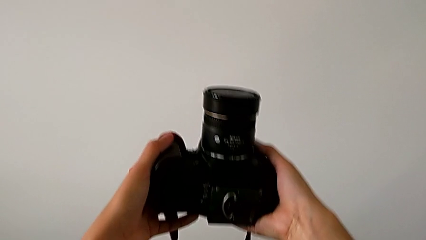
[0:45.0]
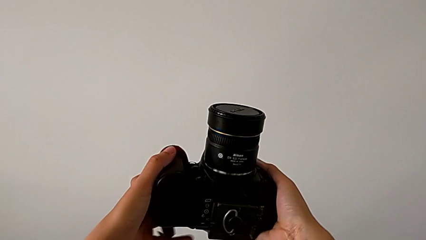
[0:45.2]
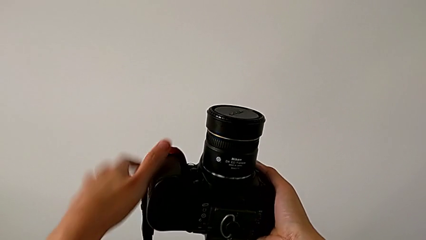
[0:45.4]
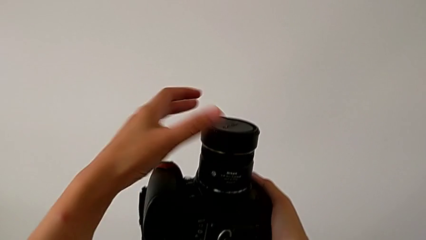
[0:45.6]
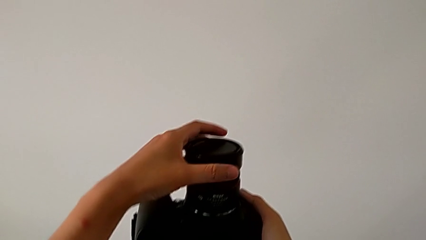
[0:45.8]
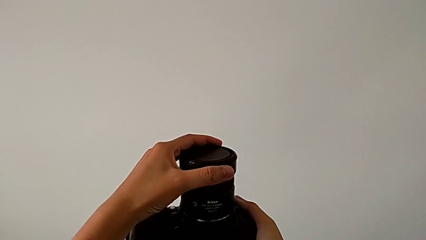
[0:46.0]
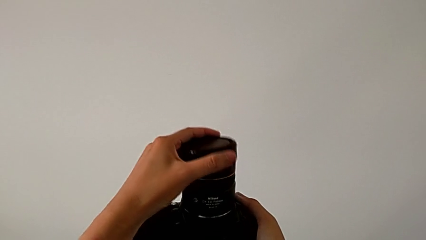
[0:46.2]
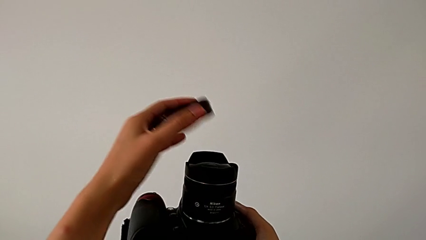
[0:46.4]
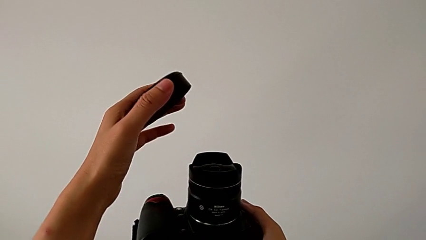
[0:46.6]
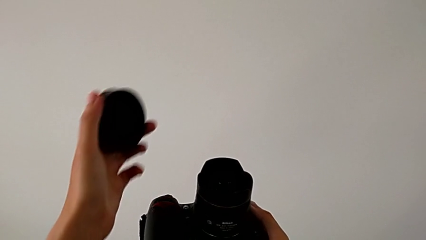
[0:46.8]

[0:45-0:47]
The camera wearer detaches the cover from the lens. They grab the lens and withdraw it.

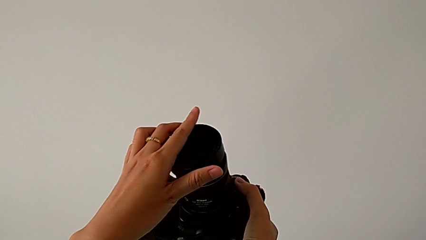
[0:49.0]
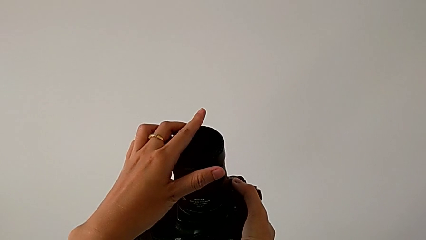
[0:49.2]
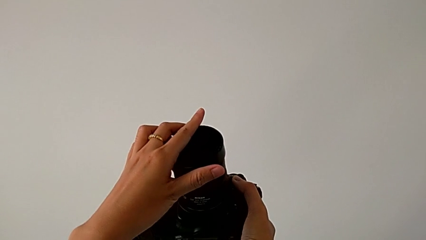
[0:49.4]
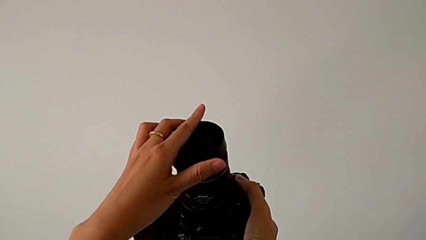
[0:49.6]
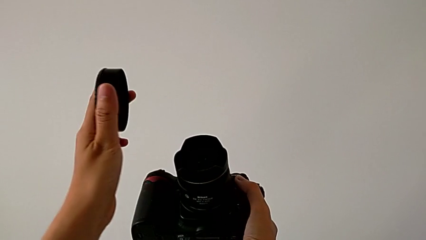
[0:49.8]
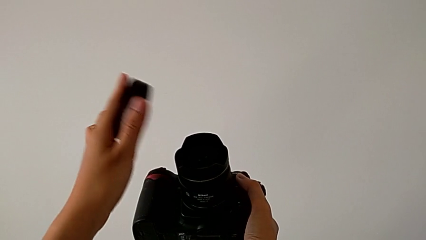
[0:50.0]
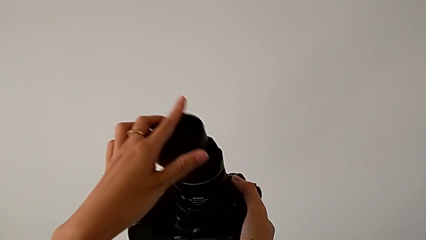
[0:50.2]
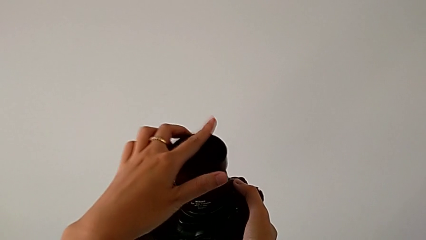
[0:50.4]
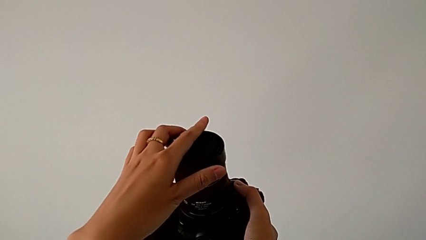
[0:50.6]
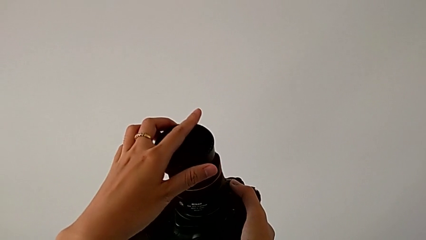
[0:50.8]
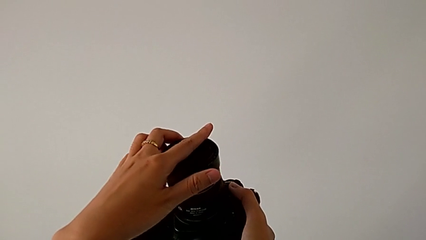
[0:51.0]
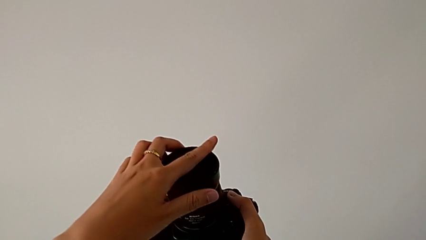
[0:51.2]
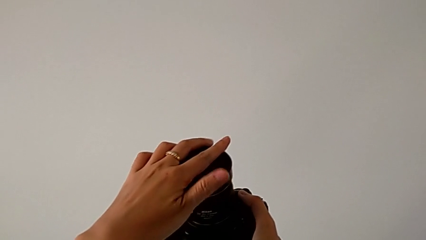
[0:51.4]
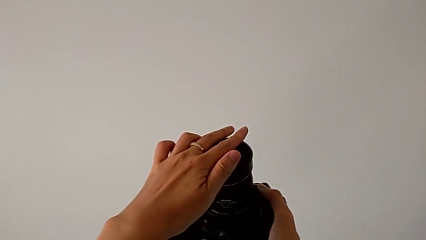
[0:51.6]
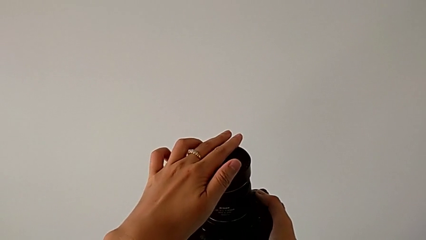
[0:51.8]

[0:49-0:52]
The camera wearer attaches the lens cover to the DSLR. They place the lens and press it.

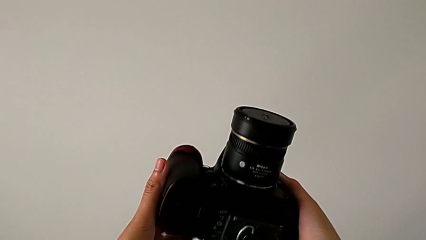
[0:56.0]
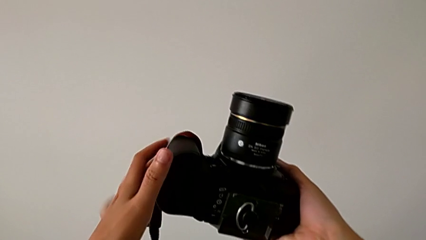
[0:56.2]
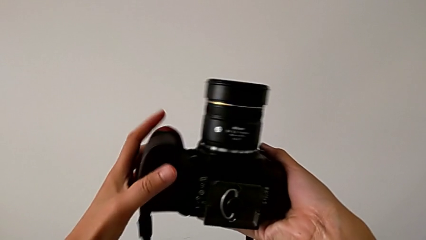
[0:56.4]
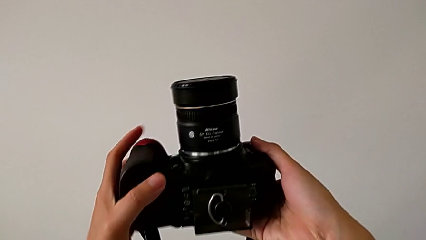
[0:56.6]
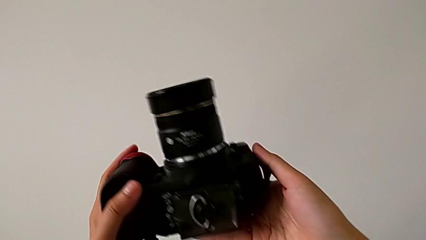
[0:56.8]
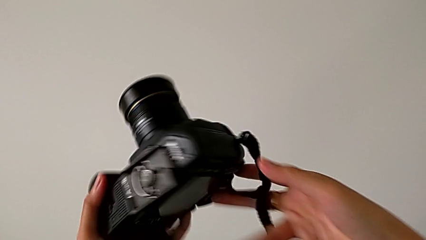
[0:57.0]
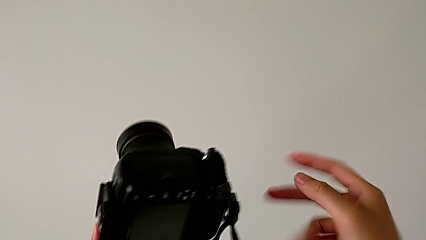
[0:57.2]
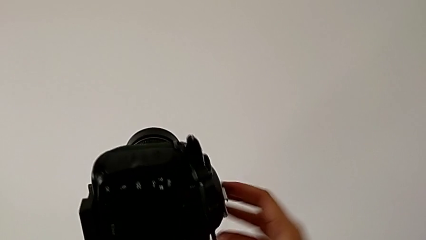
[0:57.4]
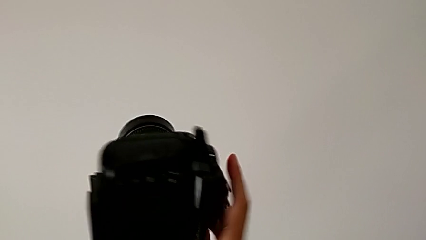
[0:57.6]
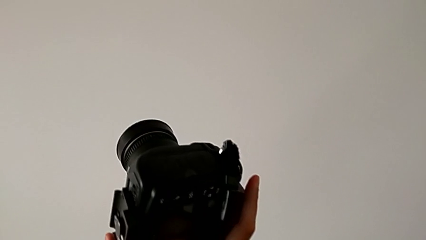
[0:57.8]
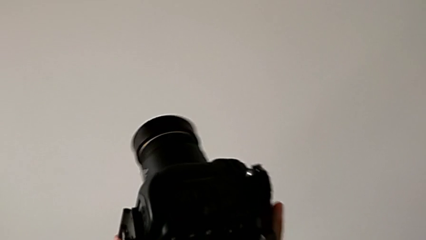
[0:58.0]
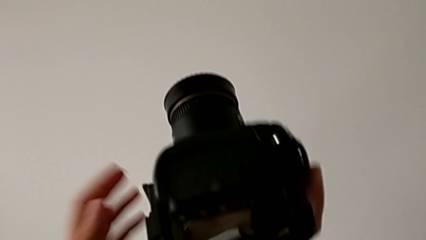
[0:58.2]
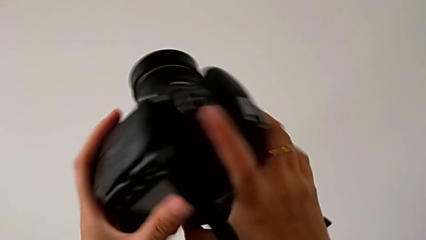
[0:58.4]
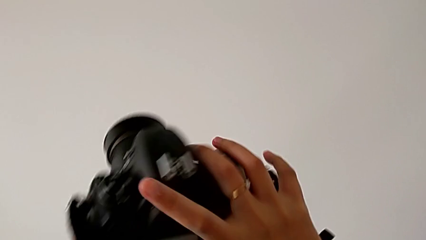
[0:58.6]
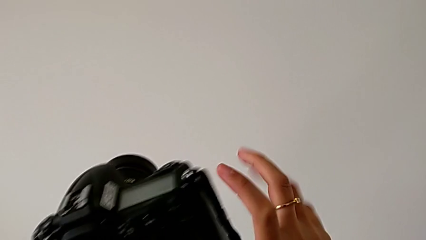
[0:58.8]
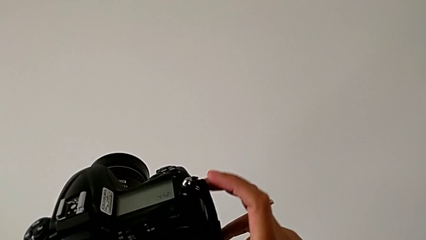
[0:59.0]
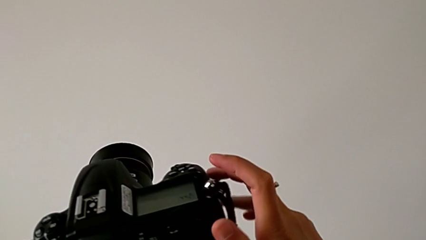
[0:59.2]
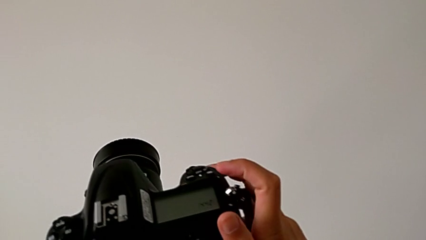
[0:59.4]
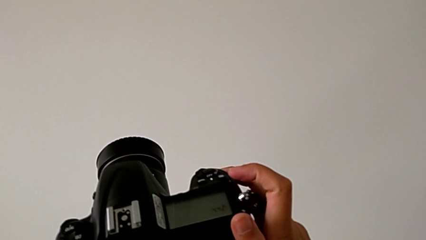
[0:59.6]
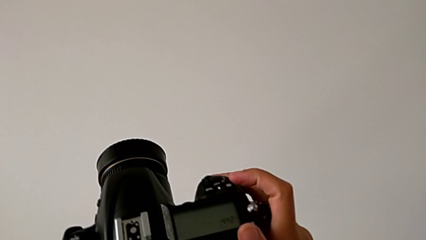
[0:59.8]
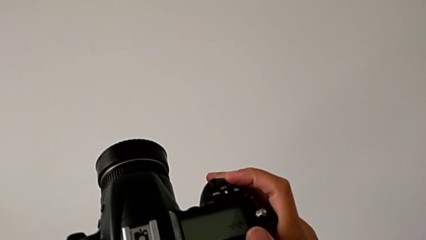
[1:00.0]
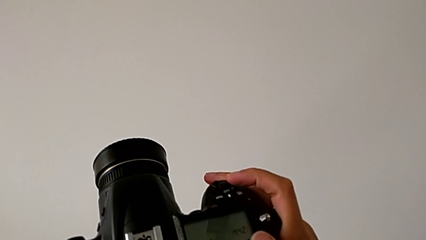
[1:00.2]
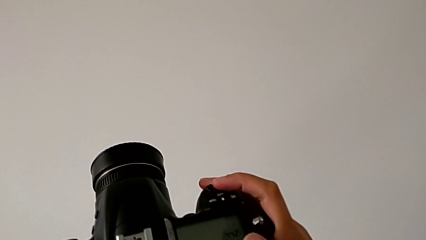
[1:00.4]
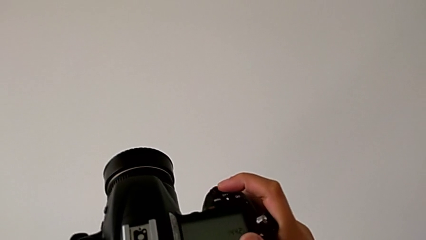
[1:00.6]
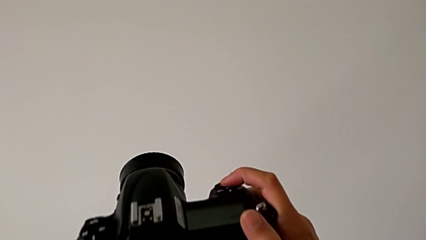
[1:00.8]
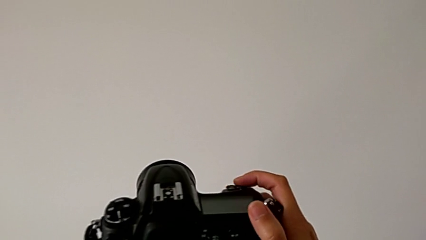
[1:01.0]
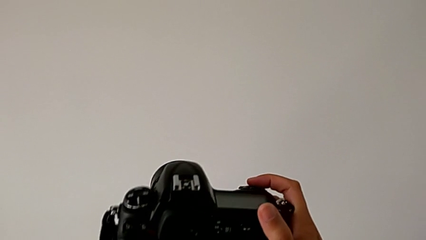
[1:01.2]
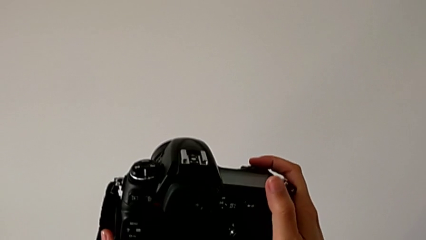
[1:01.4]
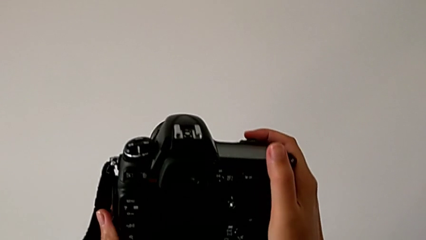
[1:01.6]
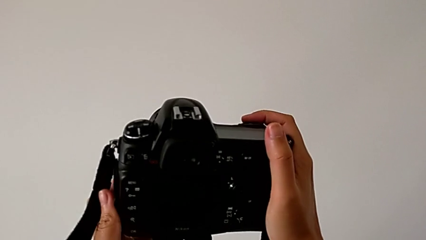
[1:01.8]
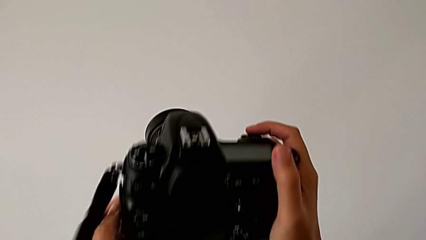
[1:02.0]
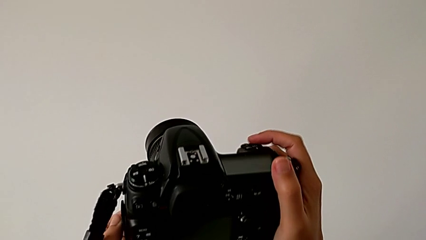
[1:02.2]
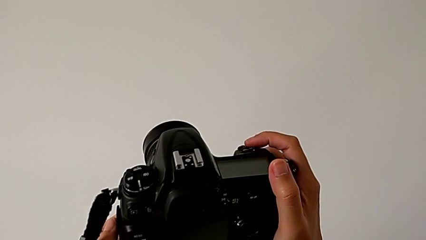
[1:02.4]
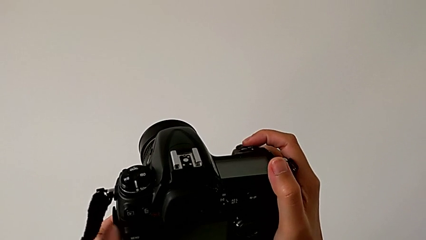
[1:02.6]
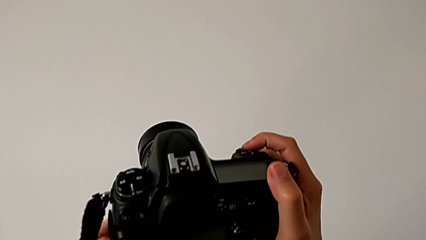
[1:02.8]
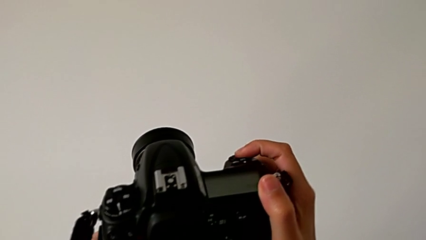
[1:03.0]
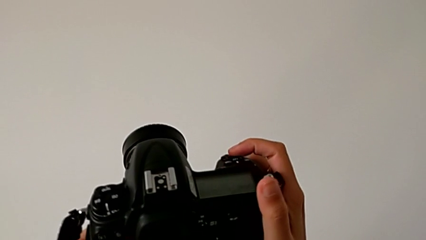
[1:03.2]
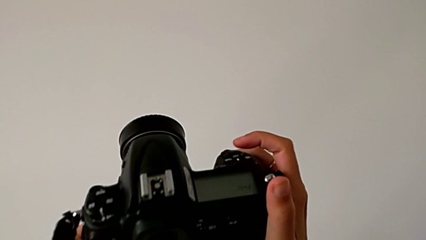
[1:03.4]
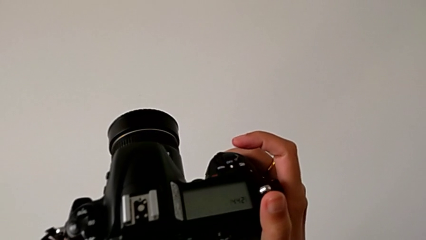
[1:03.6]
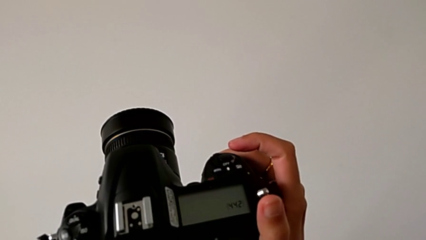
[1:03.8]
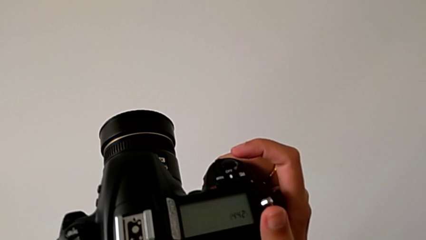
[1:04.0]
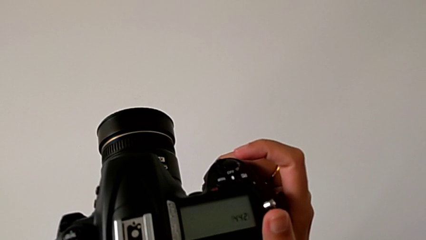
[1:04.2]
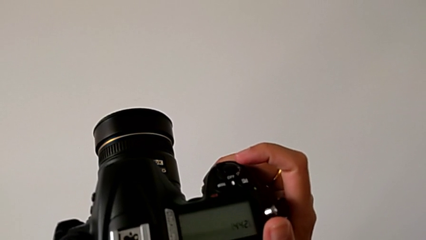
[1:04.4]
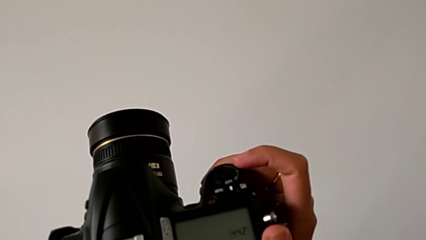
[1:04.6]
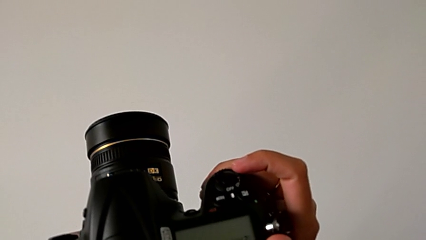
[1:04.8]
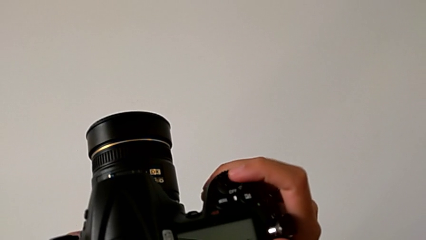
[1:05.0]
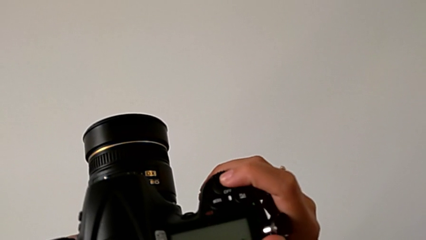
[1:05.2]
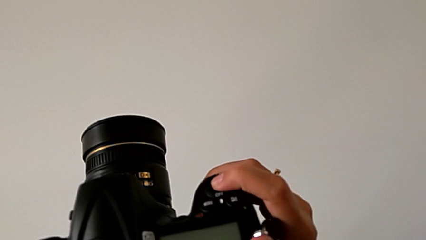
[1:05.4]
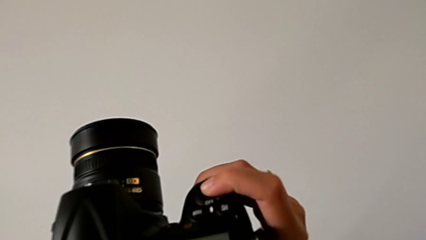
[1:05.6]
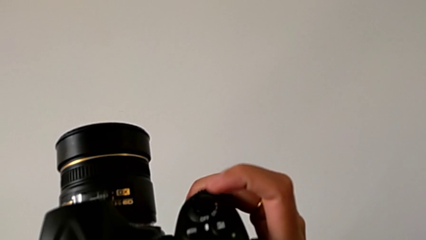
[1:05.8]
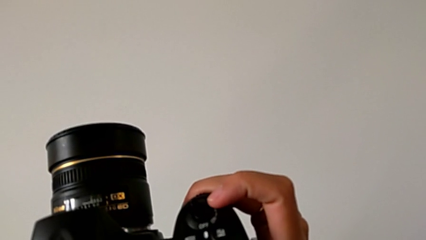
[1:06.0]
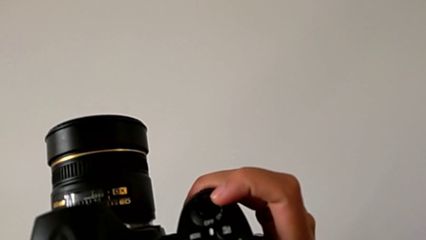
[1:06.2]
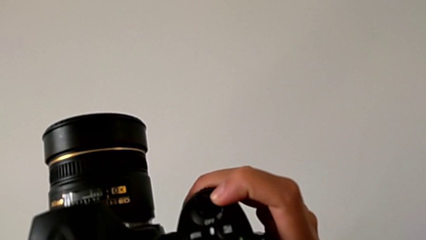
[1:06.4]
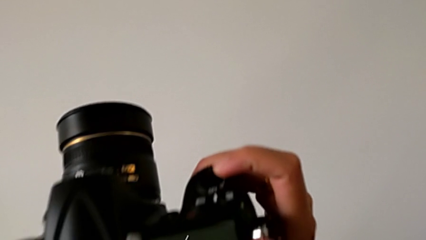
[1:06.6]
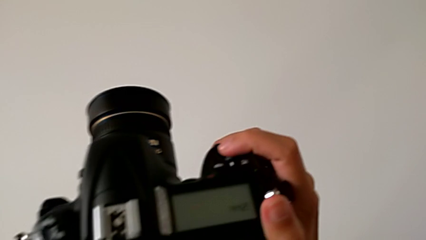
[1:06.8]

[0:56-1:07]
The camera wearer is turning on their DSLR. They rotate the DSLR and wrongly press the button twice.
